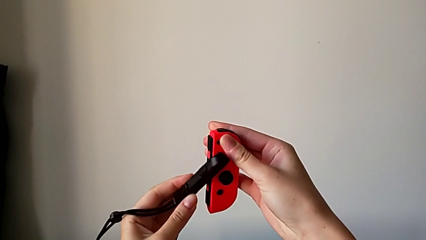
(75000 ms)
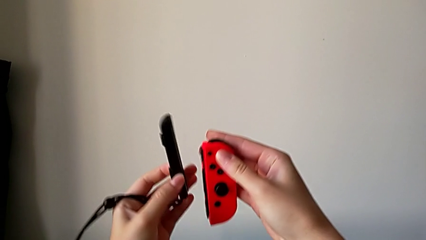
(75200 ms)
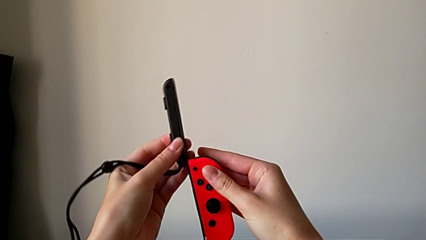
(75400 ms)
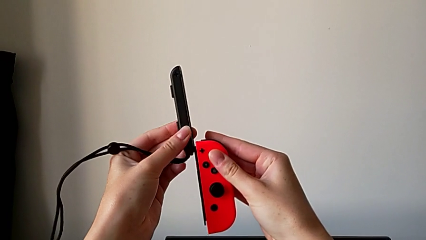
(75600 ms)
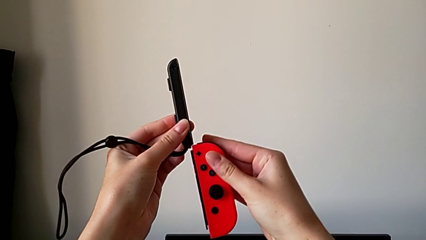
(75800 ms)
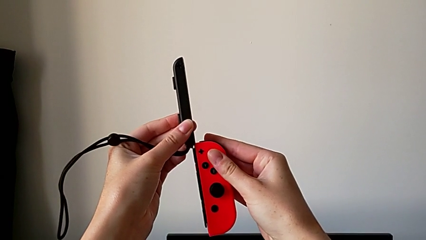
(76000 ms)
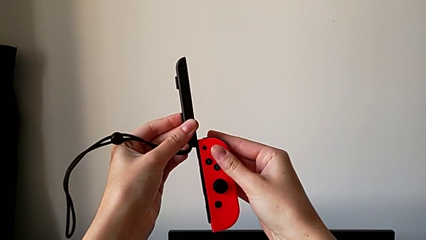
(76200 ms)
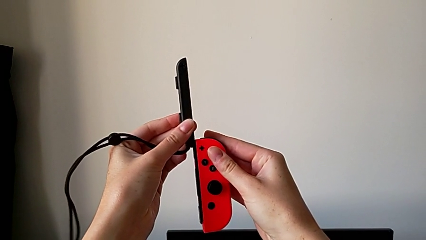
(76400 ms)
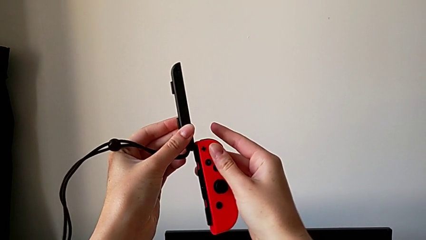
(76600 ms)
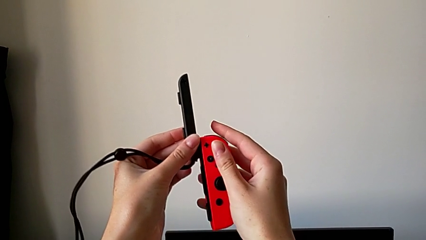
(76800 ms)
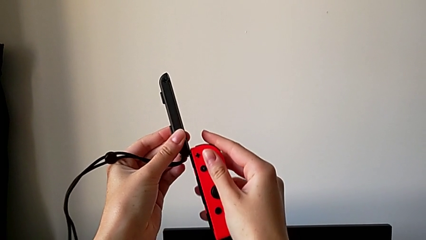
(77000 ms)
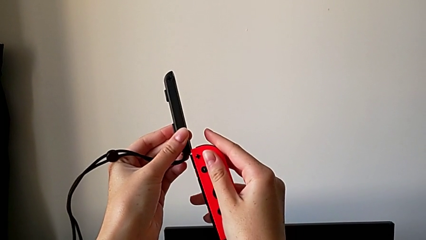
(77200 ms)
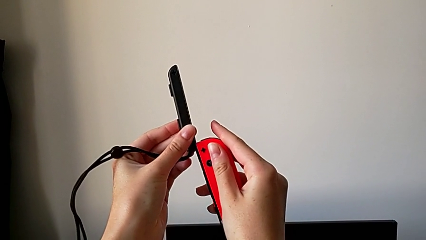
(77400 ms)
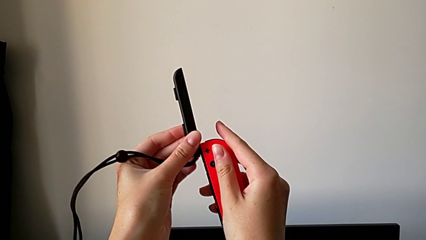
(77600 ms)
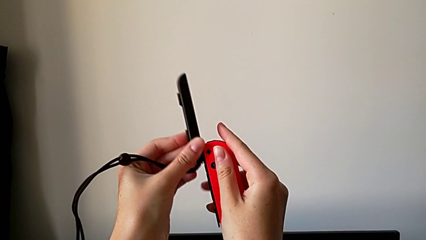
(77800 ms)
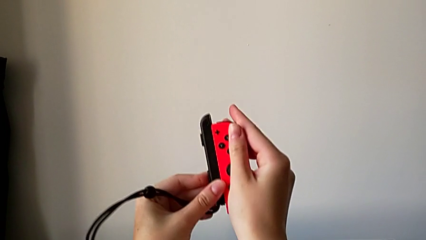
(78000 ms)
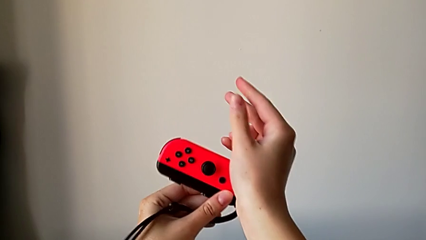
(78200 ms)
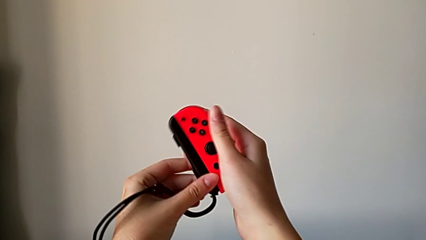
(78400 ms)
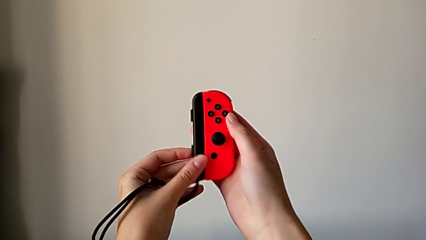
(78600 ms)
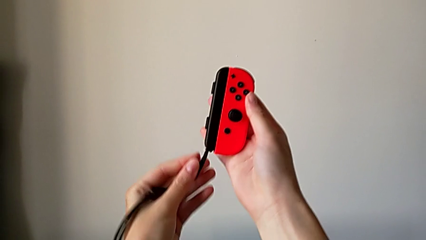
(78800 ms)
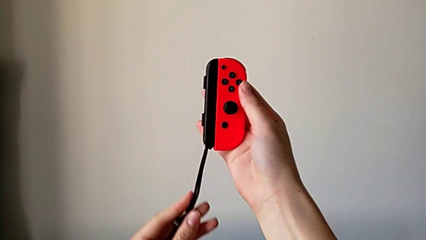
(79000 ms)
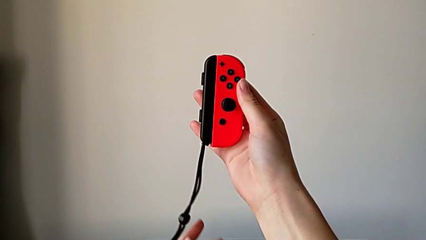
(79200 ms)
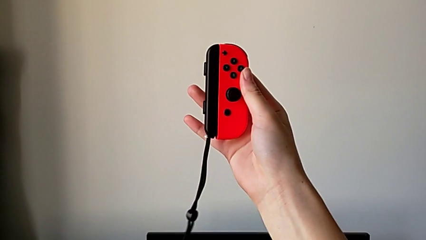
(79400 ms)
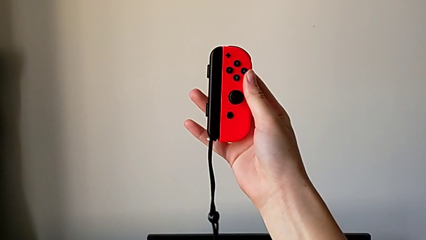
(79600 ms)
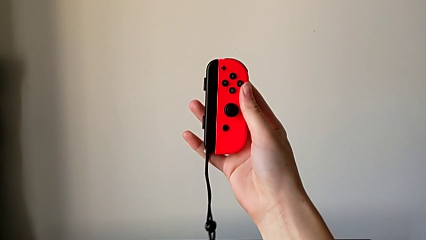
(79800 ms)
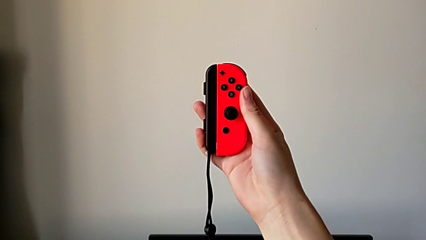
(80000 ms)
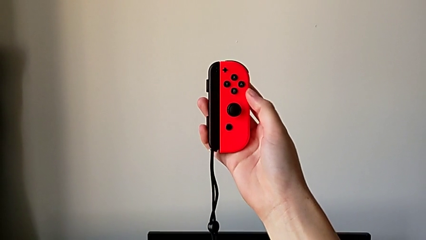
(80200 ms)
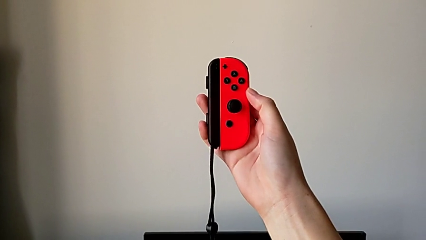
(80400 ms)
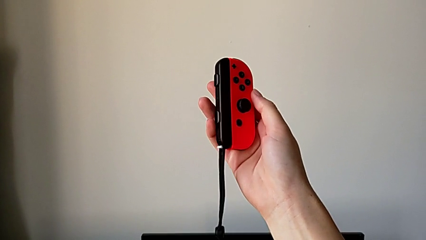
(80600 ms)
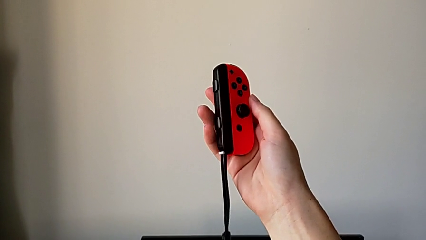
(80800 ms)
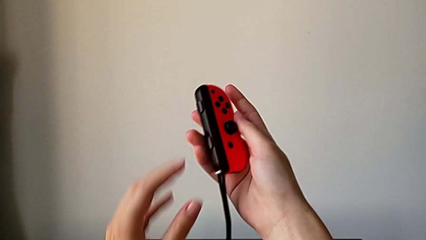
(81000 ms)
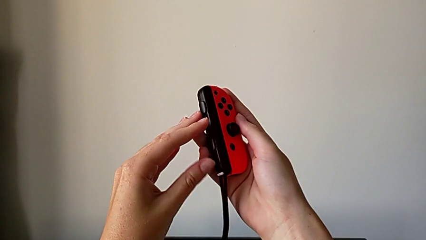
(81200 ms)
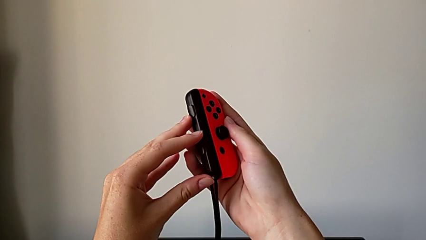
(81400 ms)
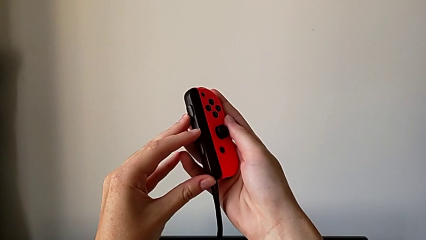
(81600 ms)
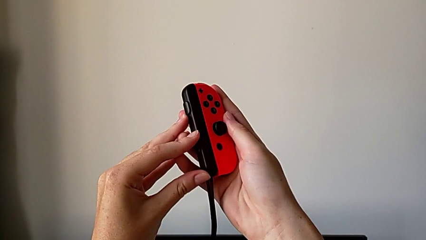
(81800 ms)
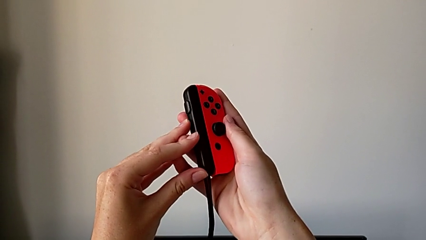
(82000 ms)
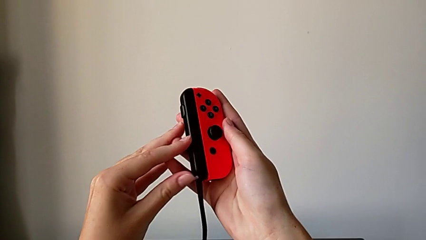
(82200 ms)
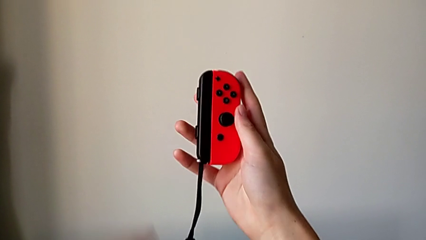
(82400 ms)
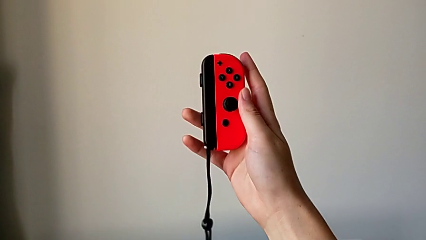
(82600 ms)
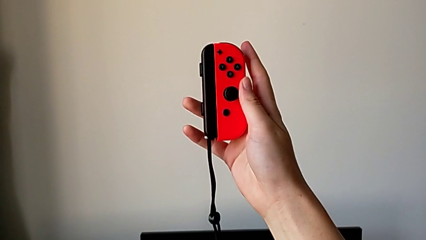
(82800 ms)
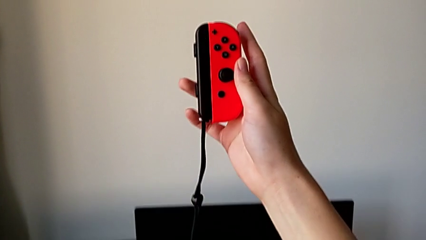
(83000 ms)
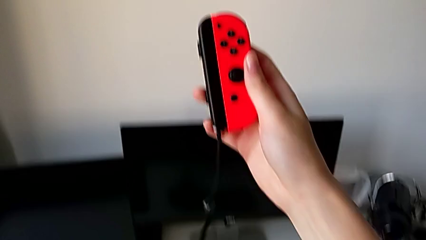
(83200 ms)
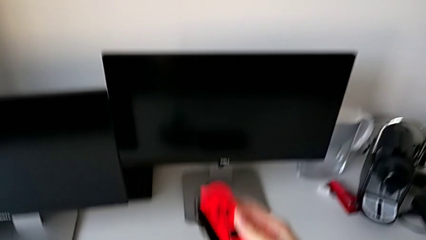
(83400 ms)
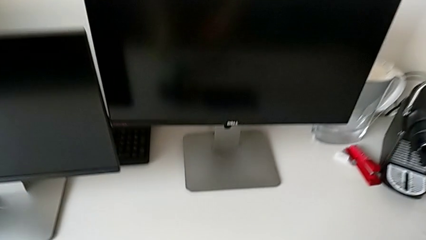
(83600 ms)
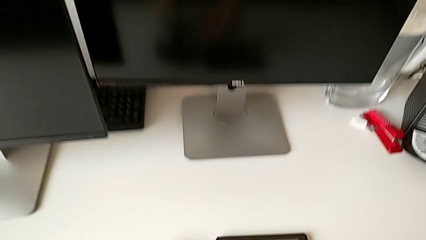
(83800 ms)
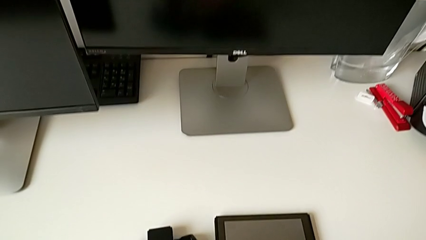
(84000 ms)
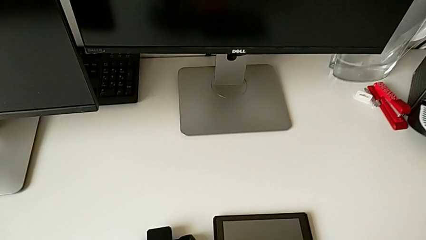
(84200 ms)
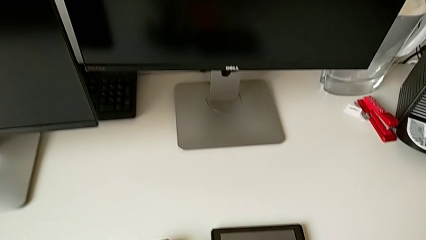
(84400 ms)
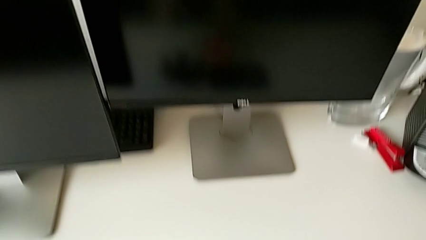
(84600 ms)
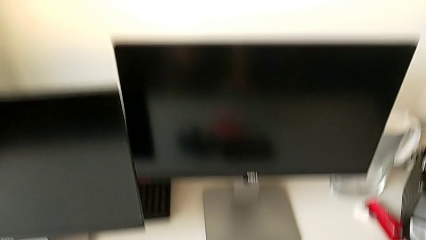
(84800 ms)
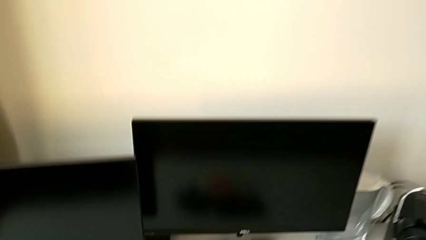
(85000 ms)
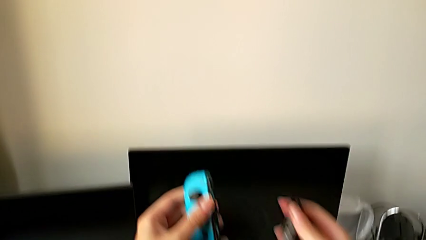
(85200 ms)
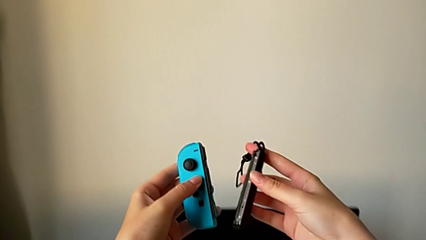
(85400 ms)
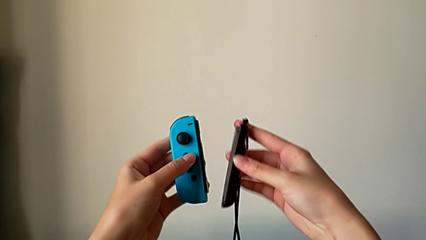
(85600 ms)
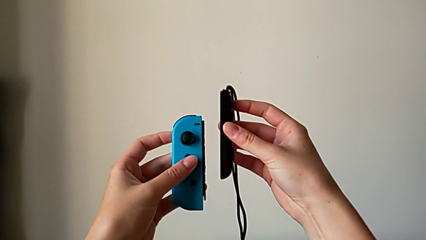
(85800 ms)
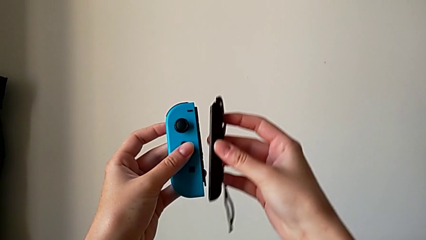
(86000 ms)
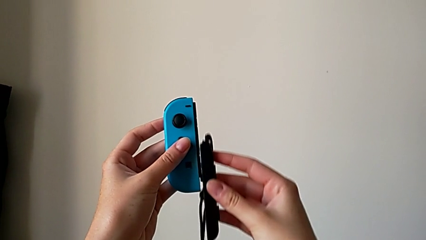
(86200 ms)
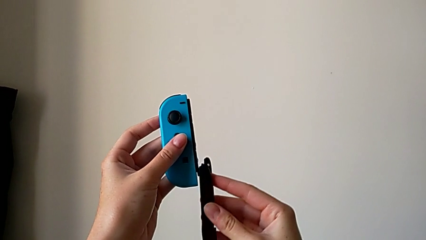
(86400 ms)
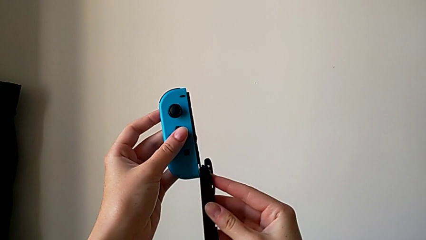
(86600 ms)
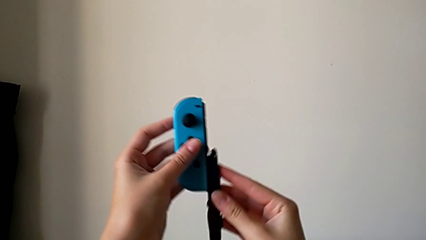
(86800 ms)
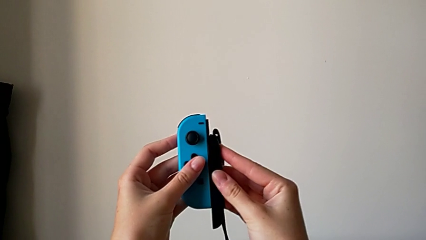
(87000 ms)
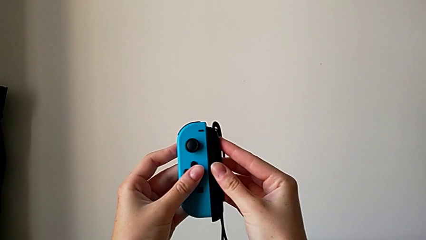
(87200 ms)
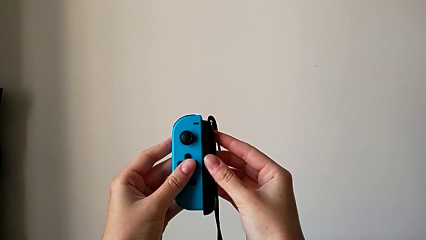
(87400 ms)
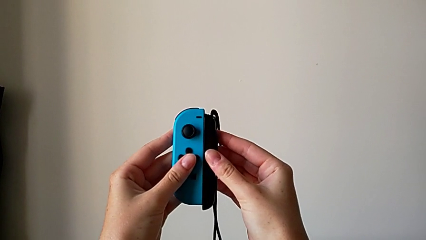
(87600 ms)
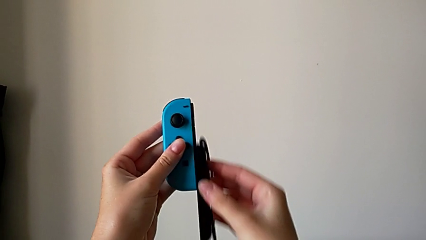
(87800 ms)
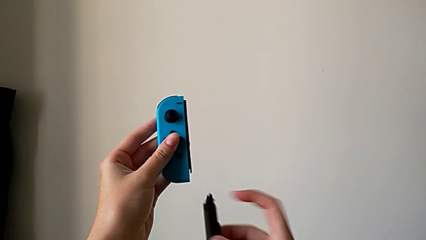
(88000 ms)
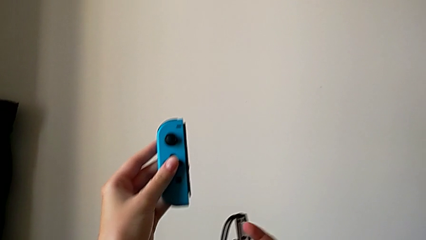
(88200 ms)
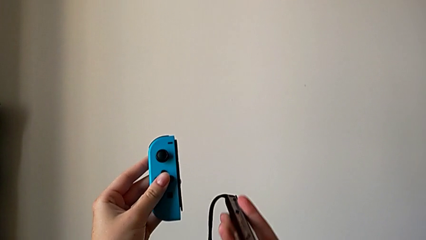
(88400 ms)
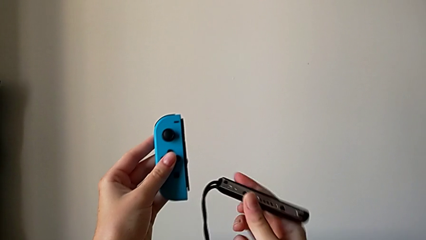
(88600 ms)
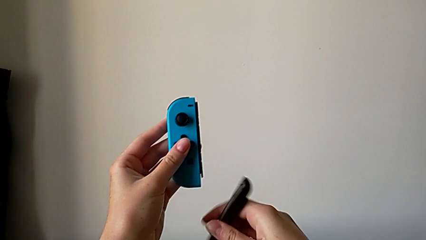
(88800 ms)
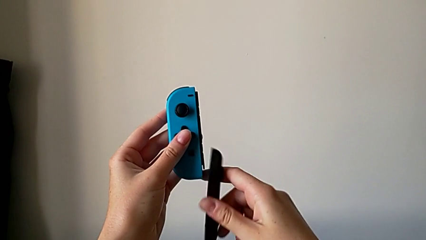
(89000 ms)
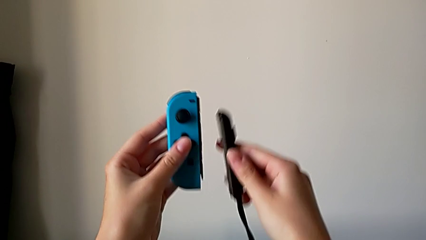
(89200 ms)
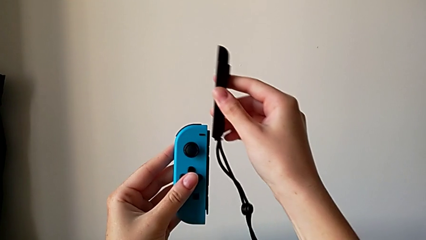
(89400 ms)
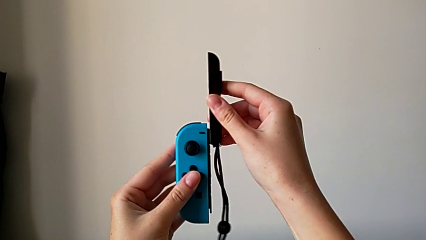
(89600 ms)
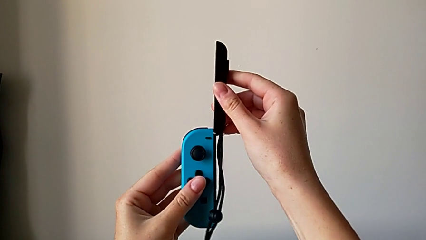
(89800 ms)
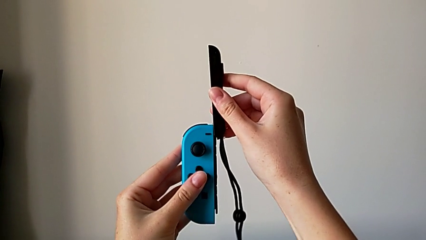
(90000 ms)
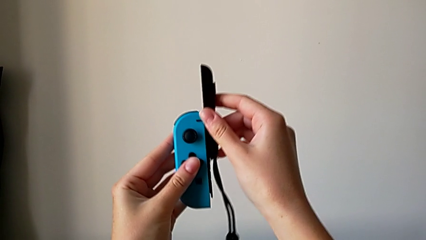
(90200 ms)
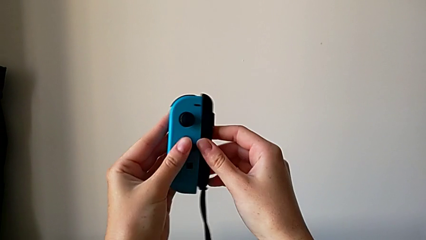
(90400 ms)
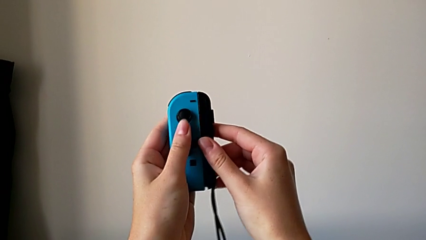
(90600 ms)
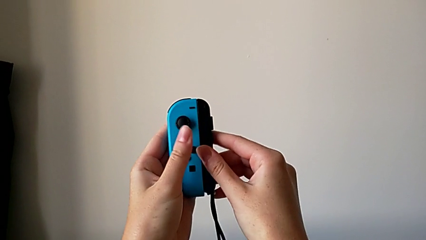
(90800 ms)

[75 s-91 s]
The camera wearer is attaching the Joy-Con strap to the Joy-Con controller. They flip the right Joy-Con strap, assemble it, lock it, place the right Joy-Con controller, wrongly assemble the left Joy-Con strap, withdraw it and flip it.
